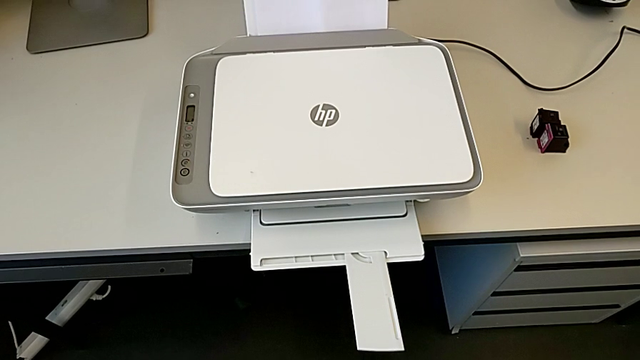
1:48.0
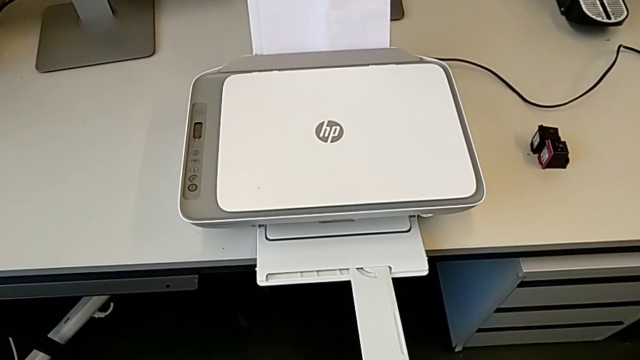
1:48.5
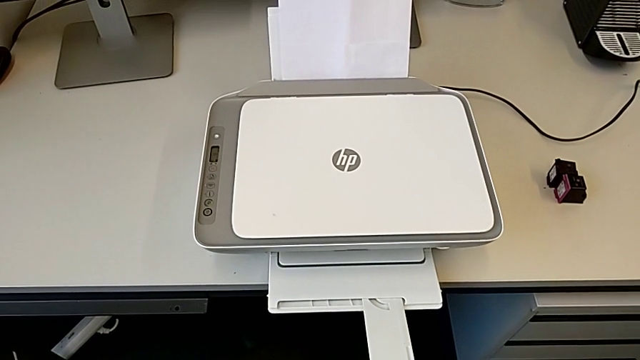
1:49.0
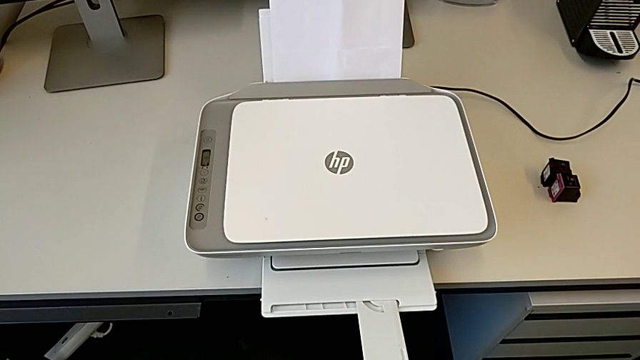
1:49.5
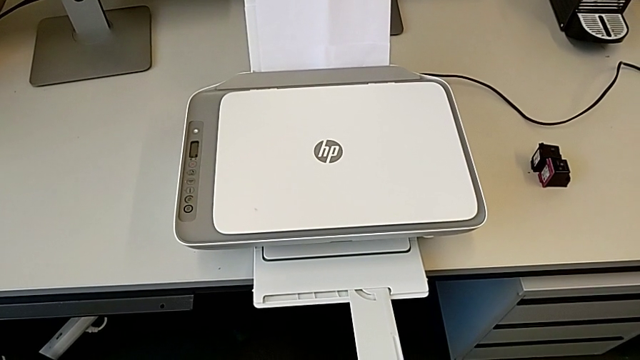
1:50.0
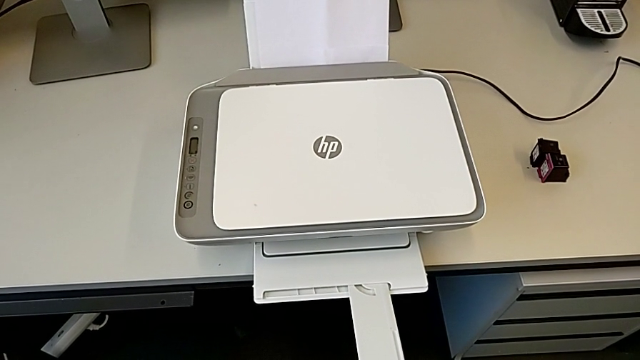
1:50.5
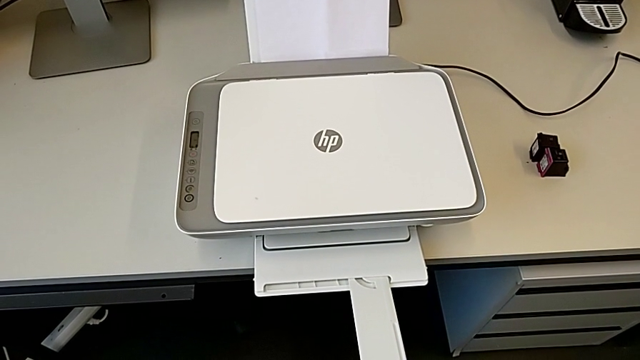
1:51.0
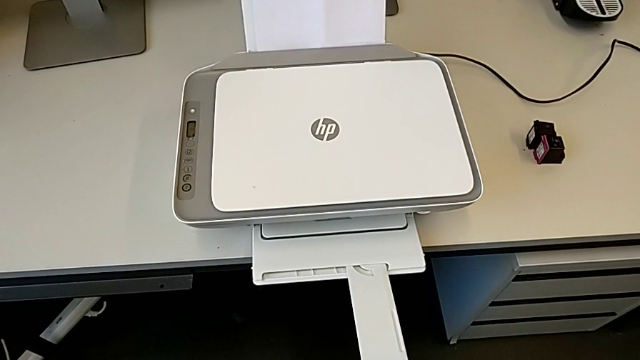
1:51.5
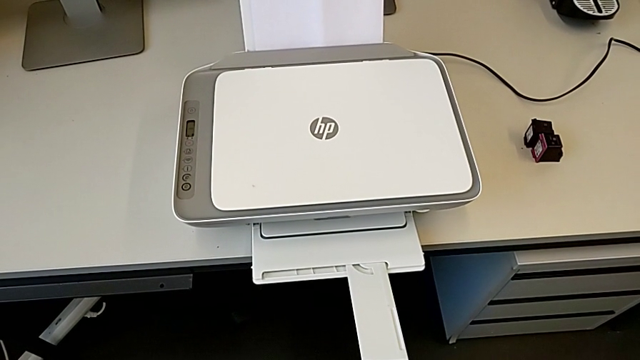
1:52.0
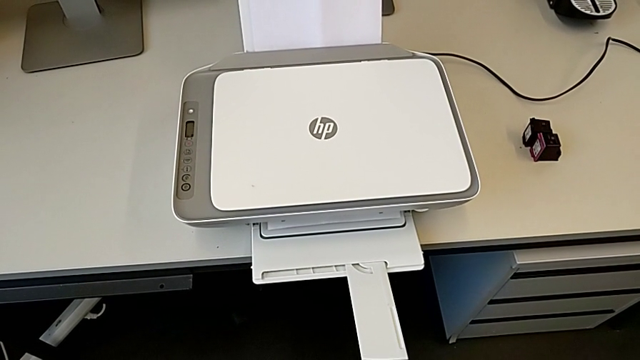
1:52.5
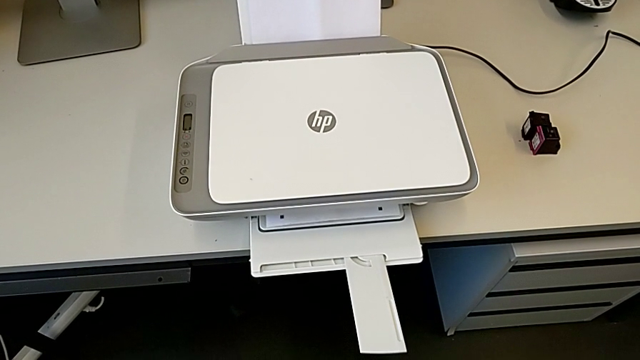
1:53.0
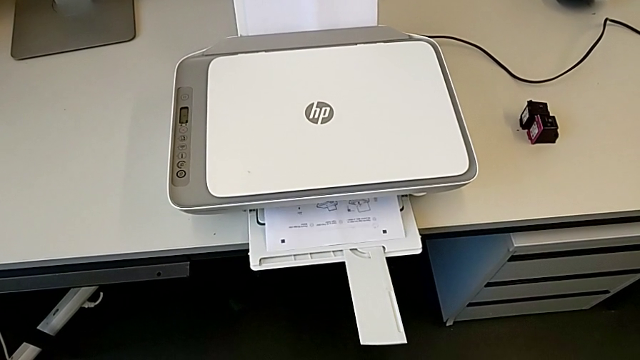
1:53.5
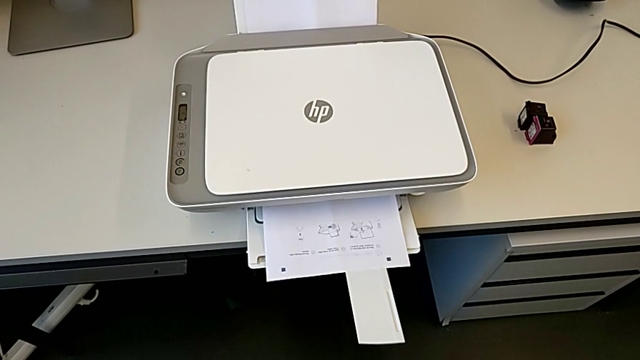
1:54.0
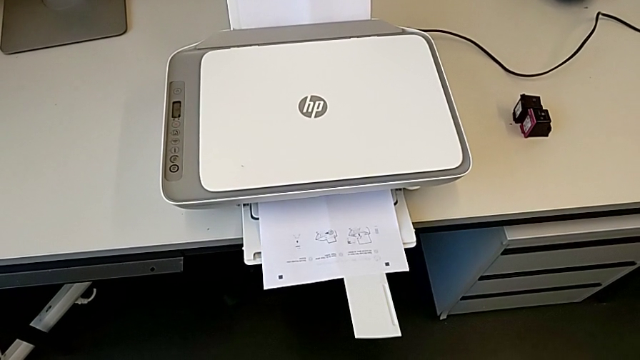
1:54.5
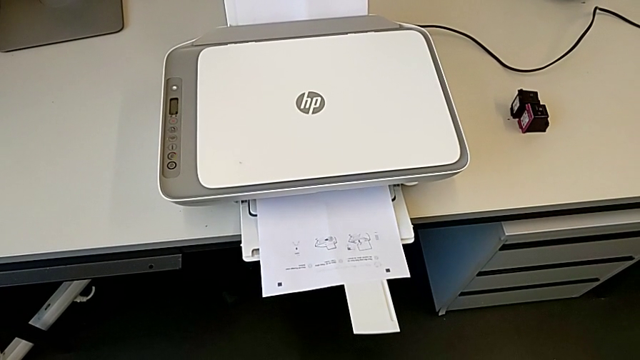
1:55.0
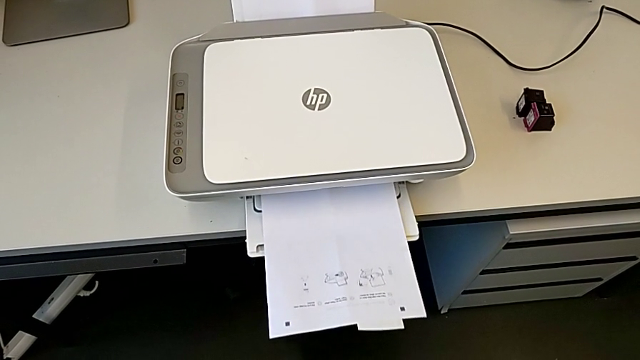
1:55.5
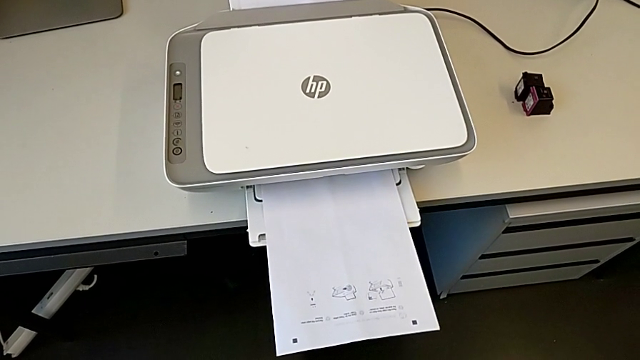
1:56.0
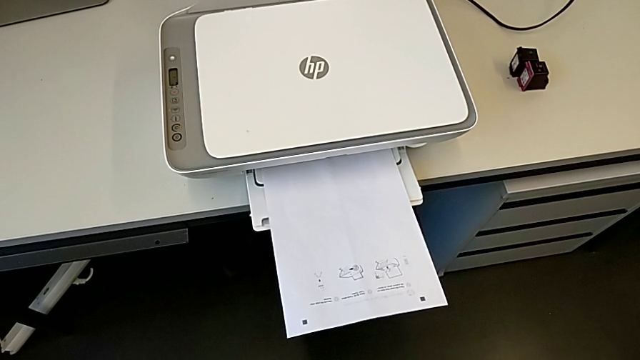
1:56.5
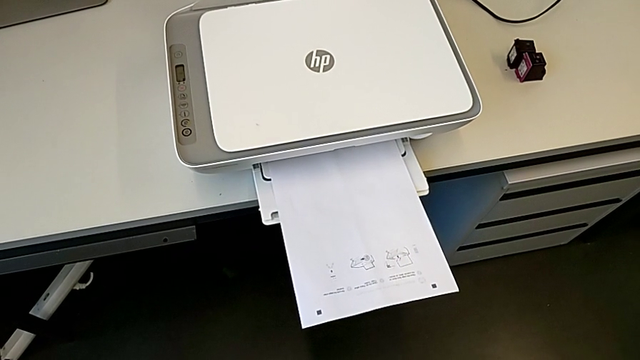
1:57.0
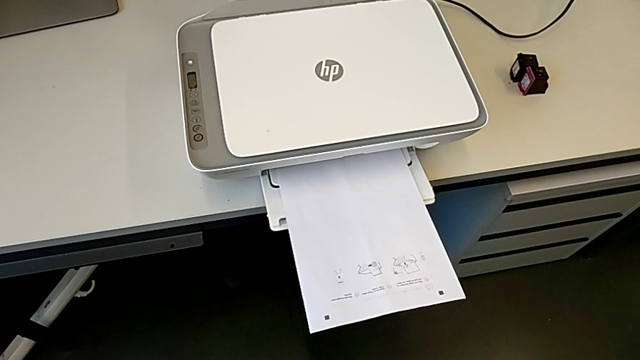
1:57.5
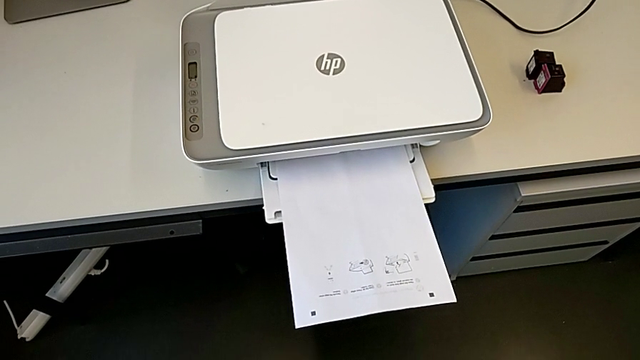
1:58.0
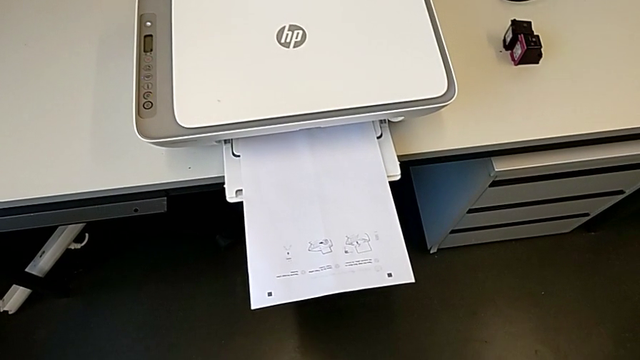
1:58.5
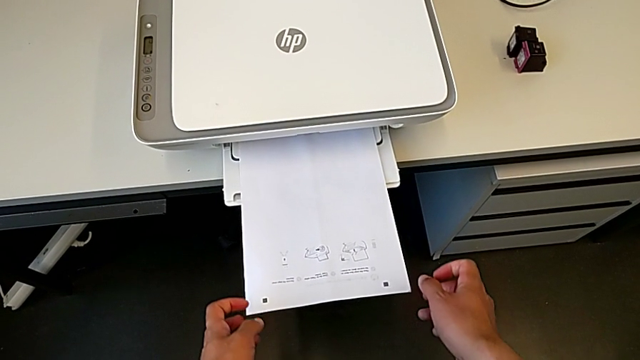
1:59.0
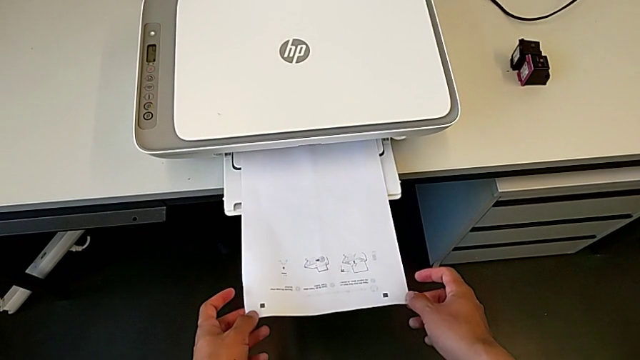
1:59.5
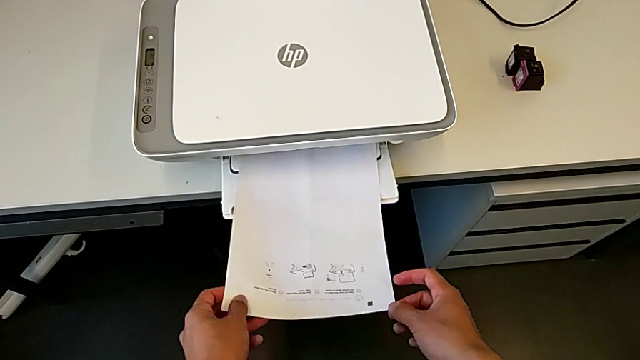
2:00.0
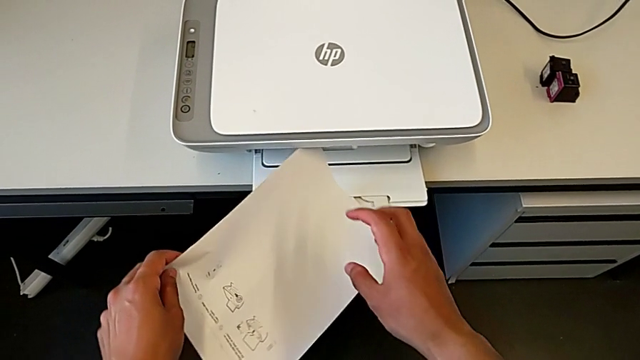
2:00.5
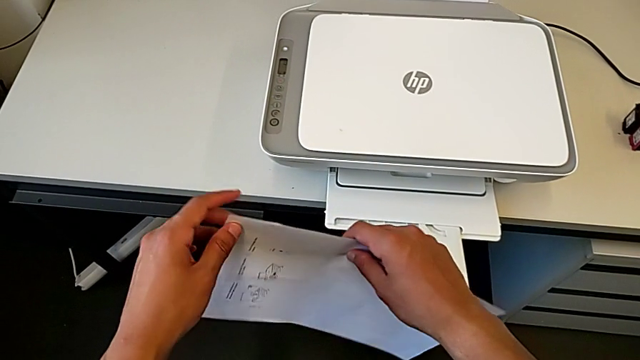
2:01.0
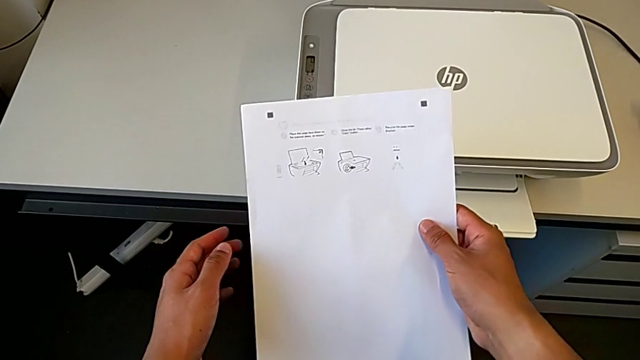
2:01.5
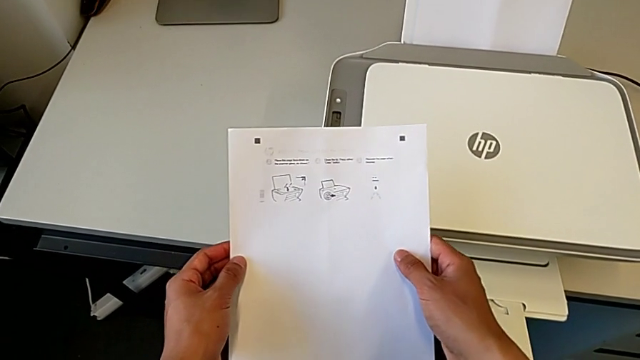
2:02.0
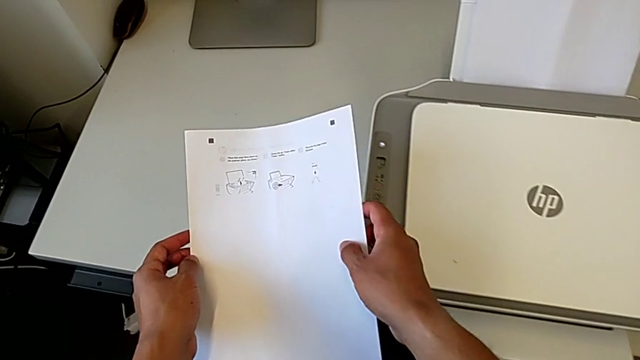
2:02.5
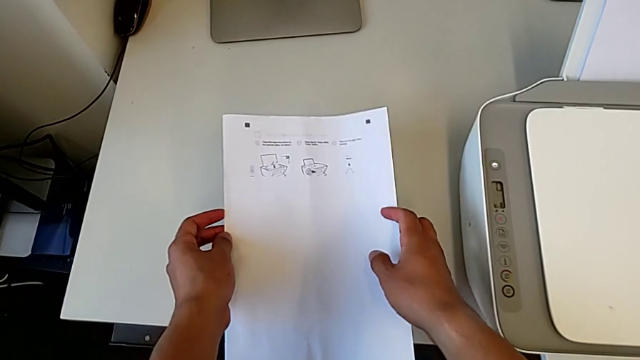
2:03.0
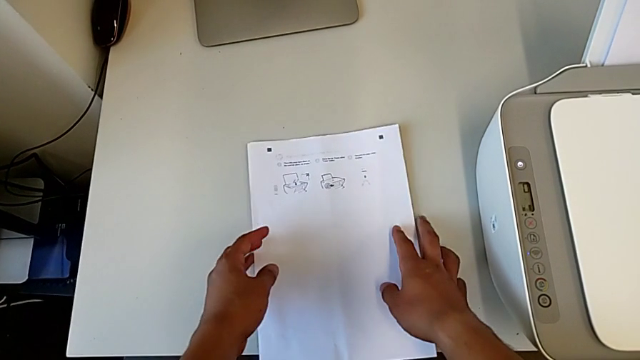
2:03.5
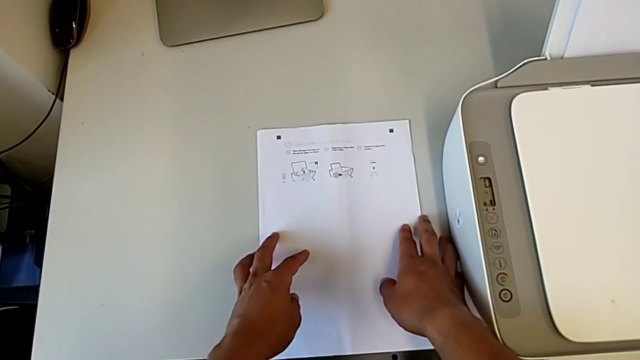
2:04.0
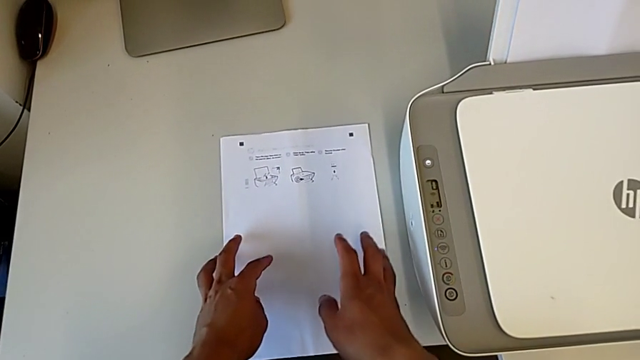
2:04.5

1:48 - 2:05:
The camera wearer is copying a paper from the printer. They grab the copy and place it.

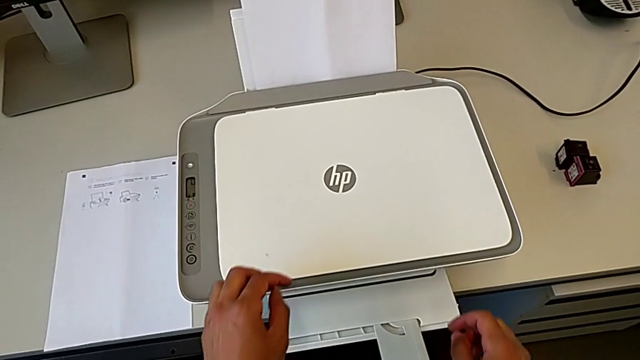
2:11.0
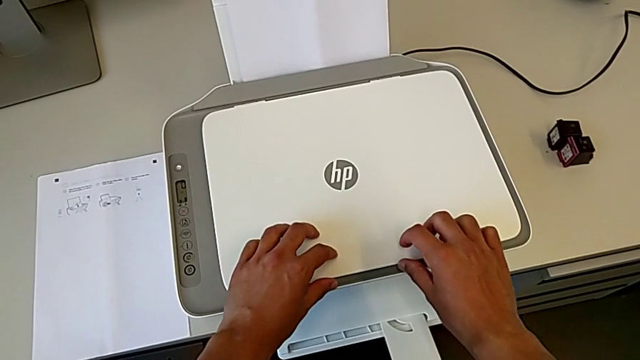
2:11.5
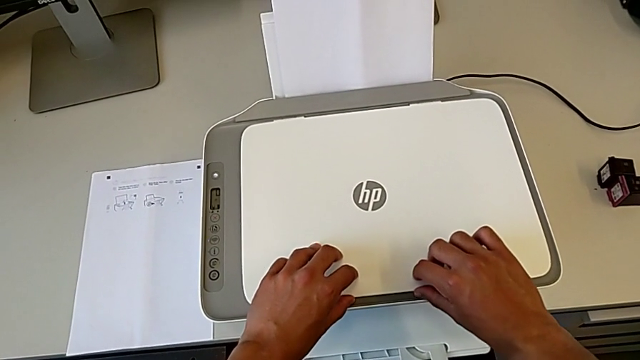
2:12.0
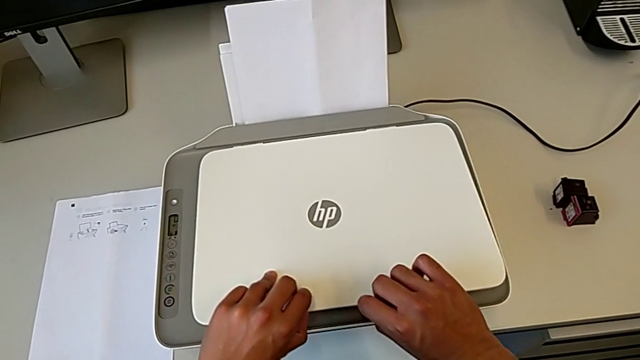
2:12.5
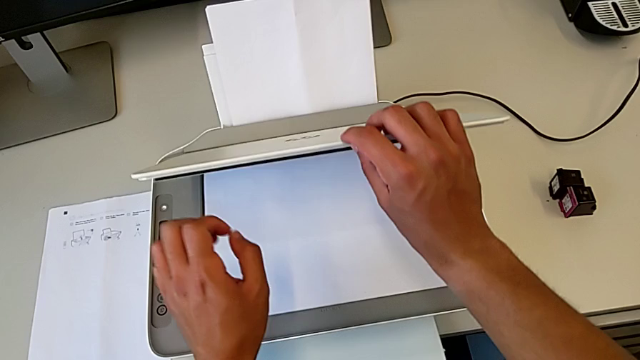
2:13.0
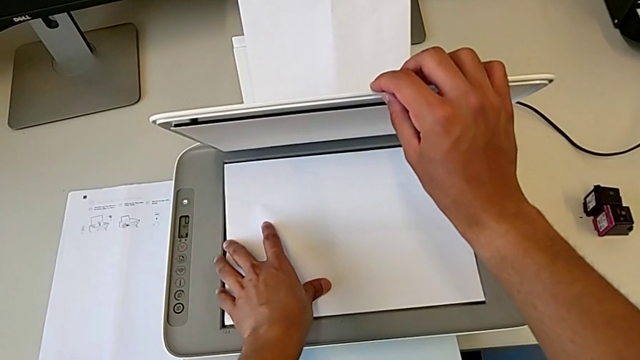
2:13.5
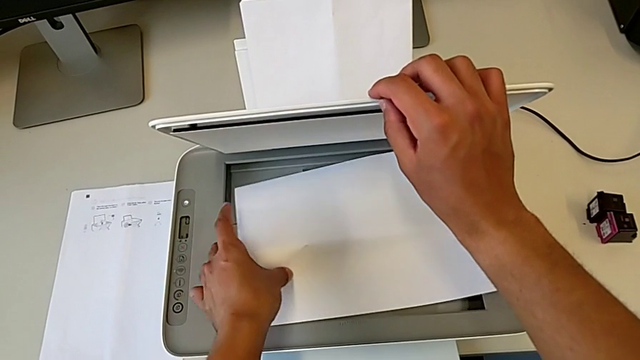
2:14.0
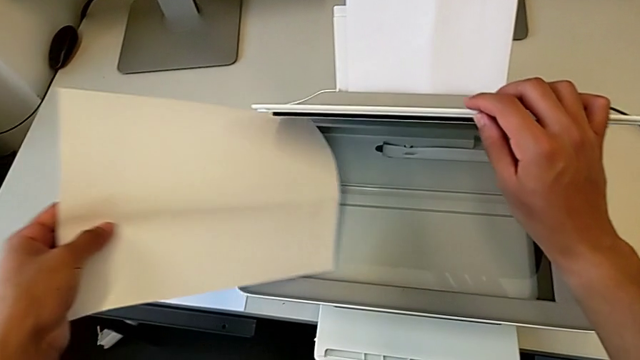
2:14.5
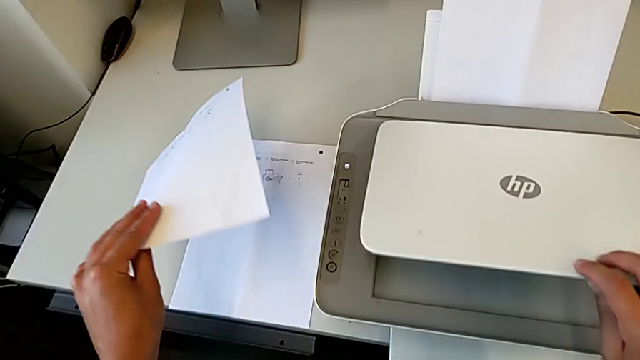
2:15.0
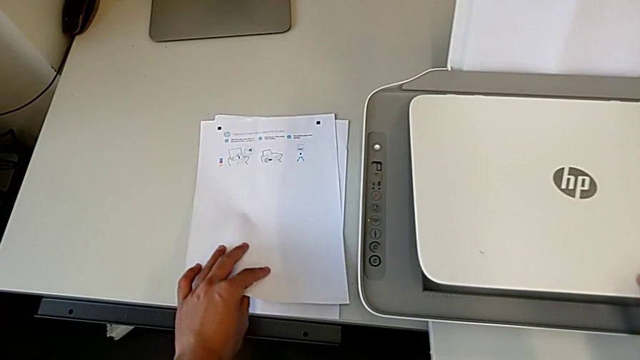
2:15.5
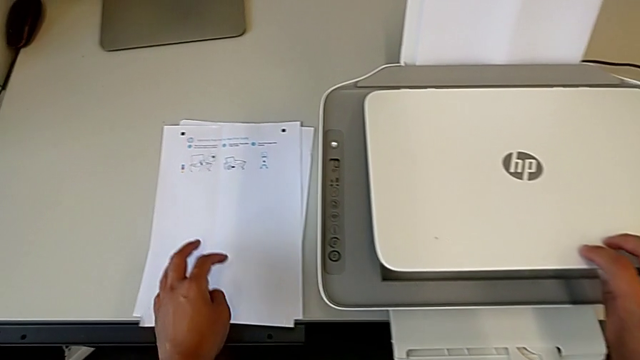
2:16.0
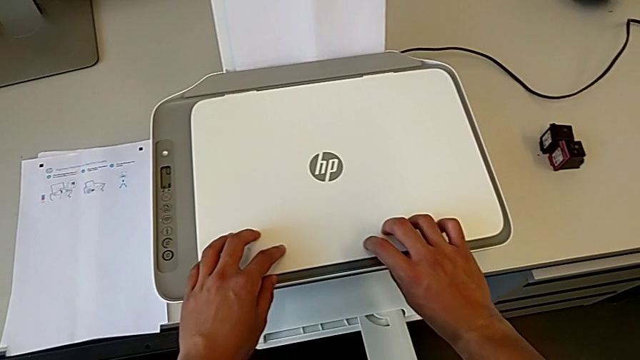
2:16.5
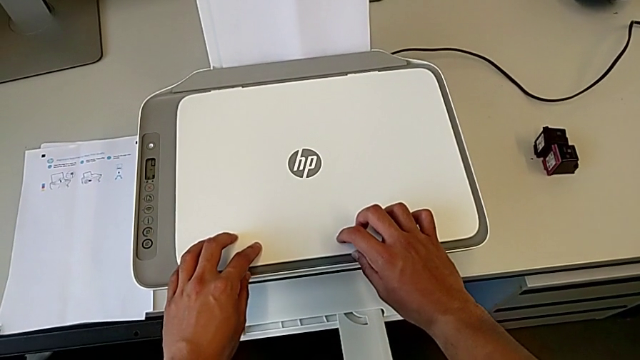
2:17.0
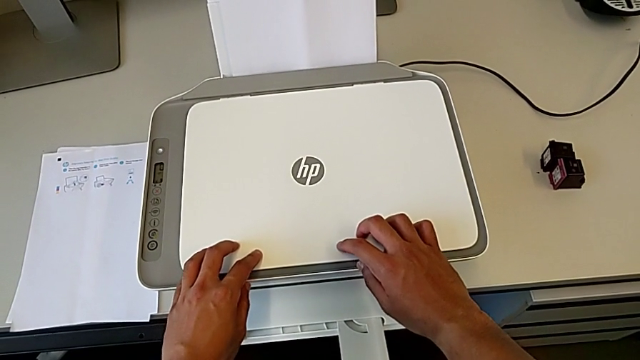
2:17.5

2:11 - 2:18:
The camera wearer removes the paper from the printer. They open the copy gate, withdraw the paper stack, place it and close the copy gate.
